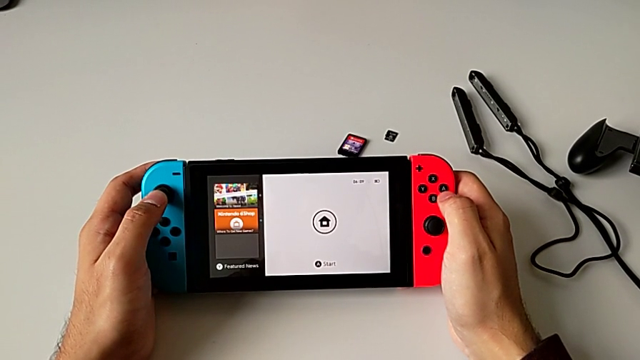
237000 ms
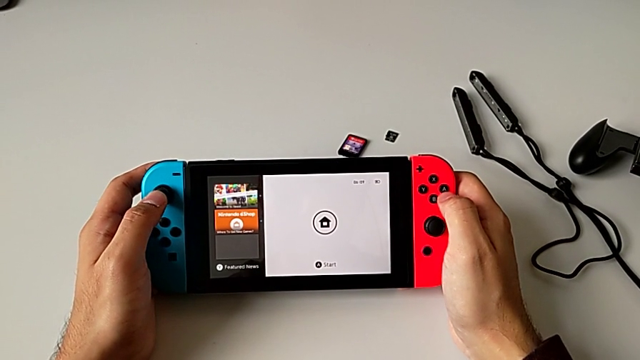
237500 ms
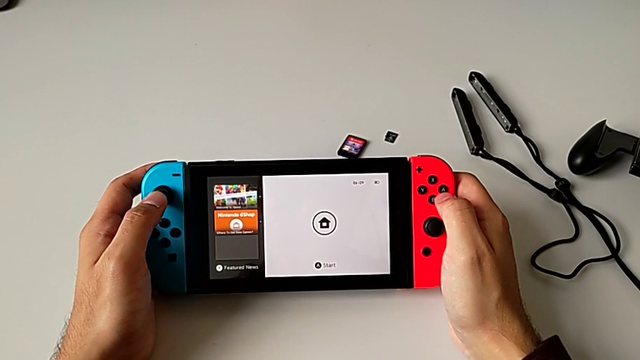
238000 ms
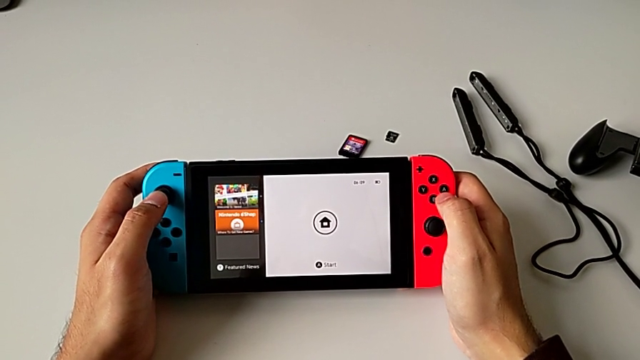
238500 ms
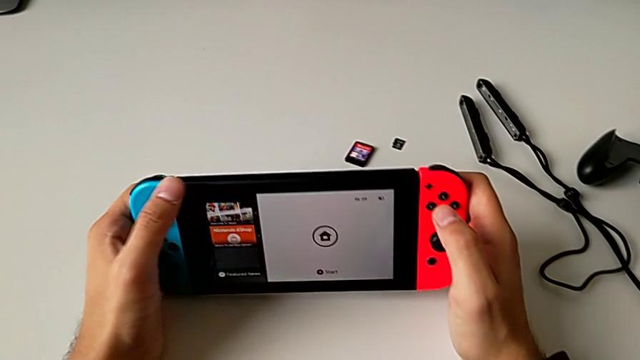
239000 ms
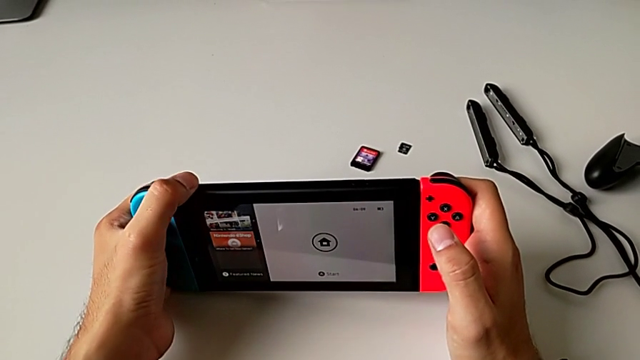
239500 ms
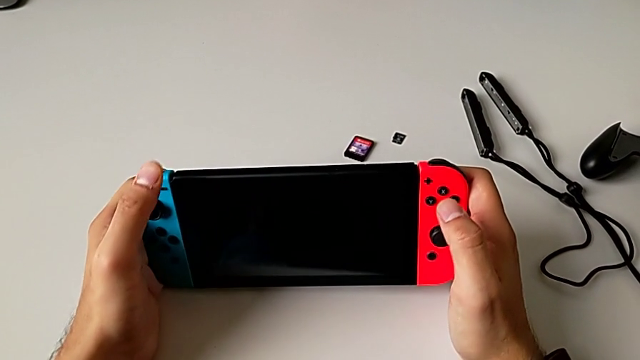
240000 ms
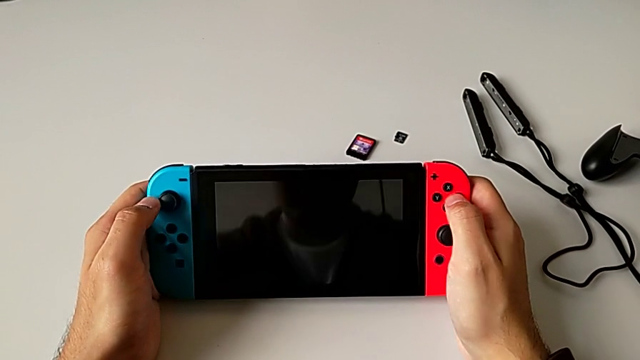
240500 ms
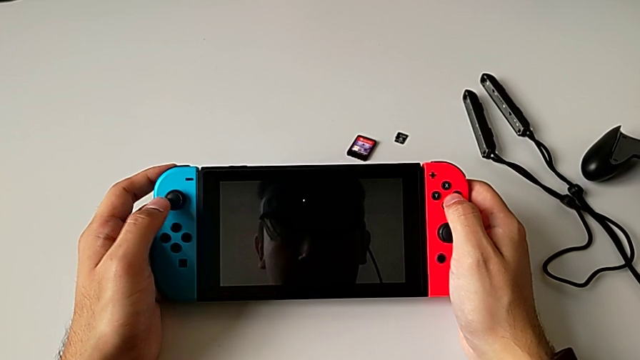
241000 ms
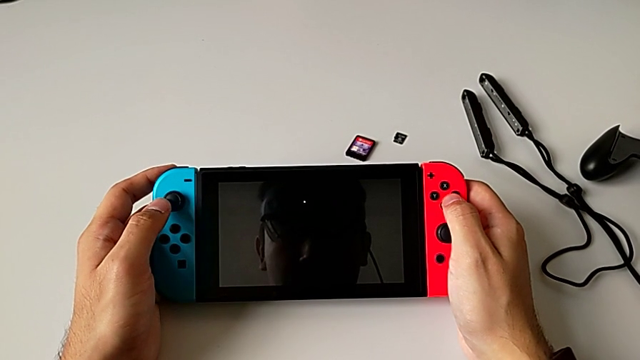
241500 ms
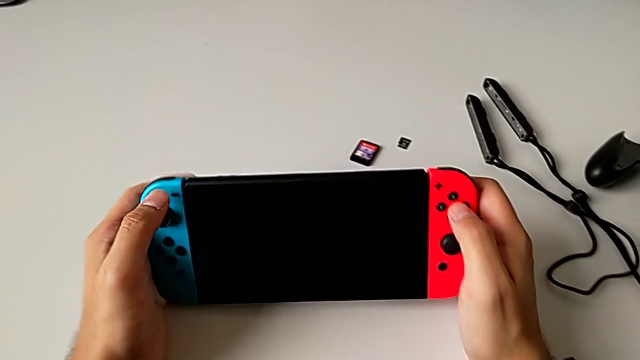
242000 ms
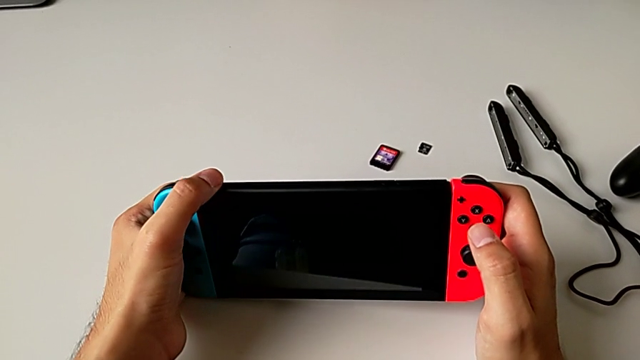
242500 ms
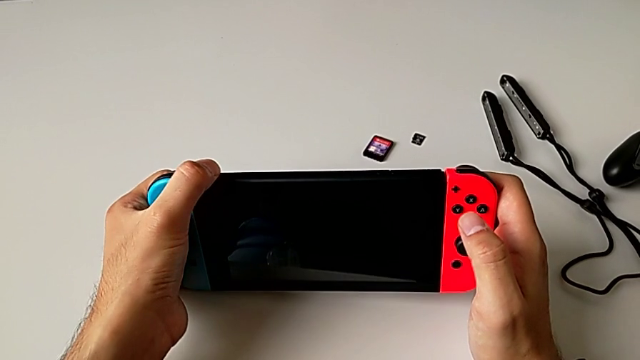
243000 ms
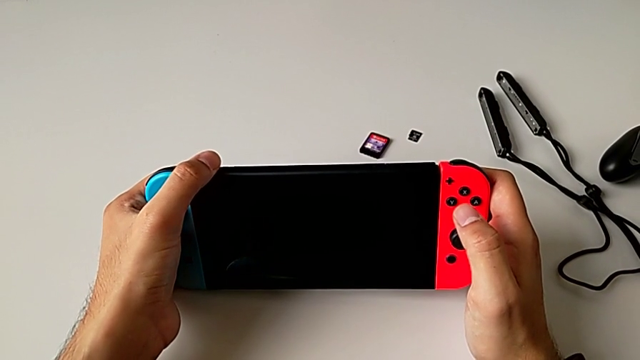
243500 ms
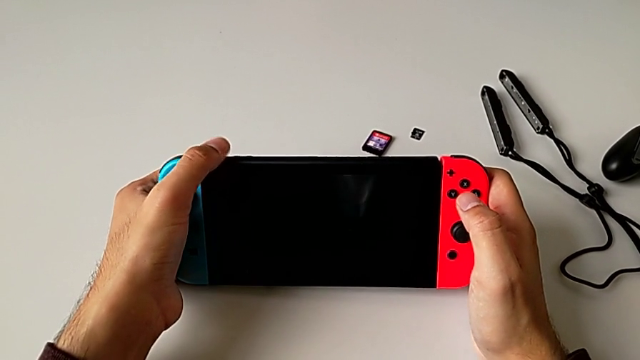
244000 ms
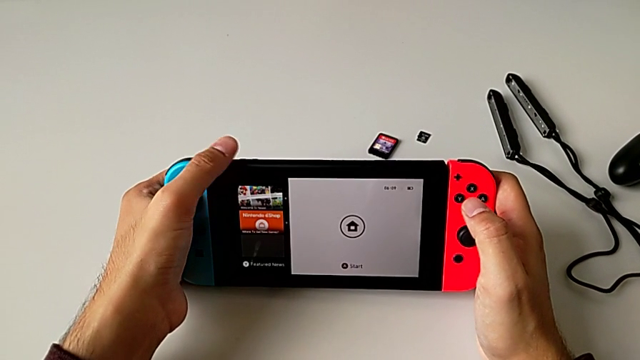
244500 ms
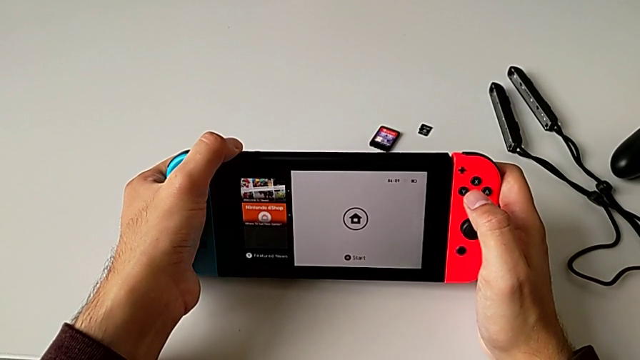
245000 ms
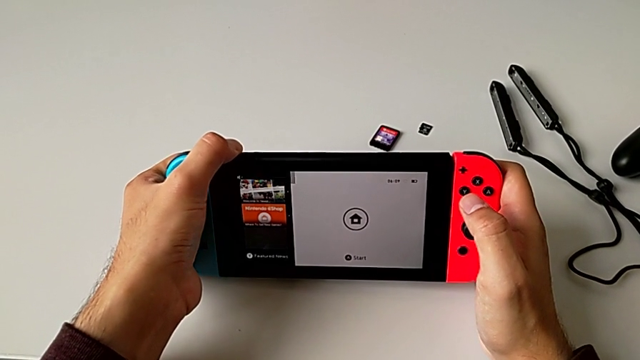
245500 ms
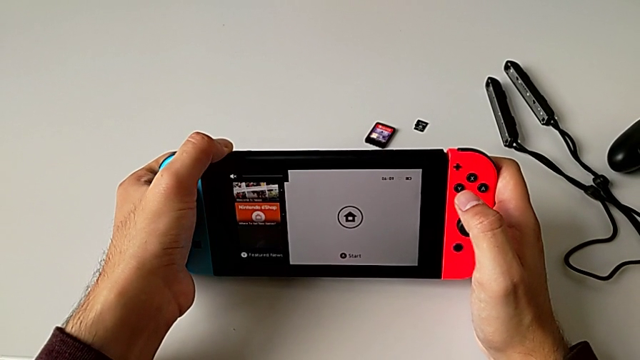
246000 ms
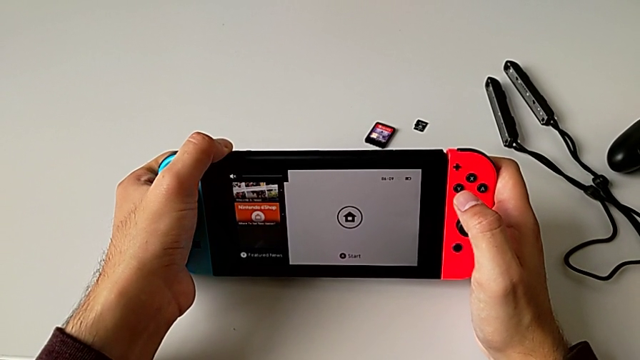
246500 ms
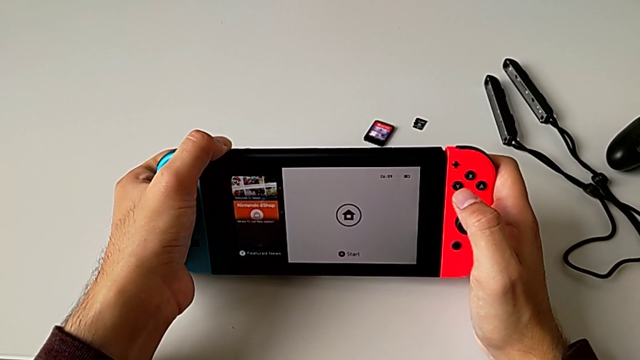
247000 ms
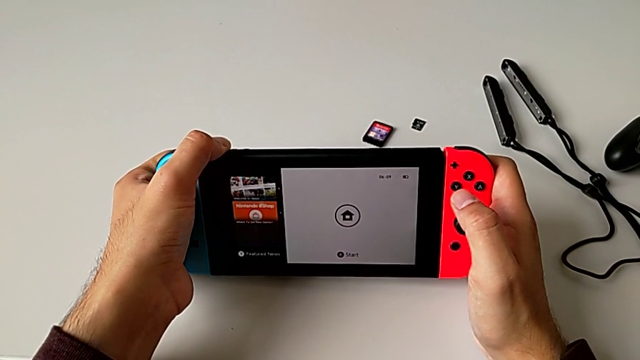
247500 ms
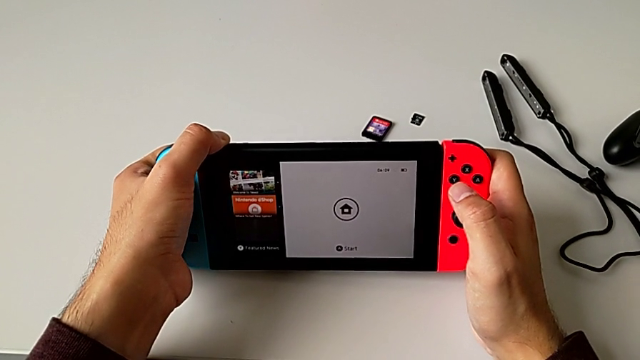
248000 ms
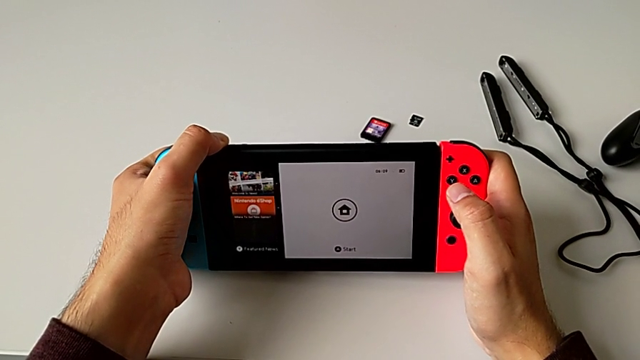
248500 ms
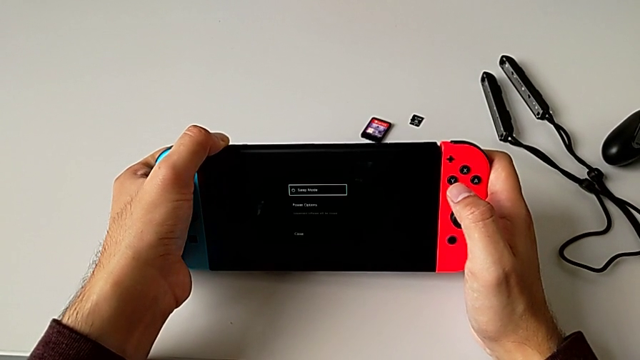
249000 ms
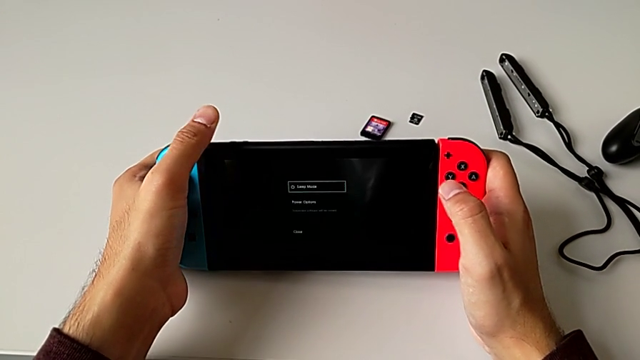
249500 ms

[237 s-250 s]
The camera wearer is turning off the rectangular Nintendo Switch. They wrongly press the upper button and hold it.

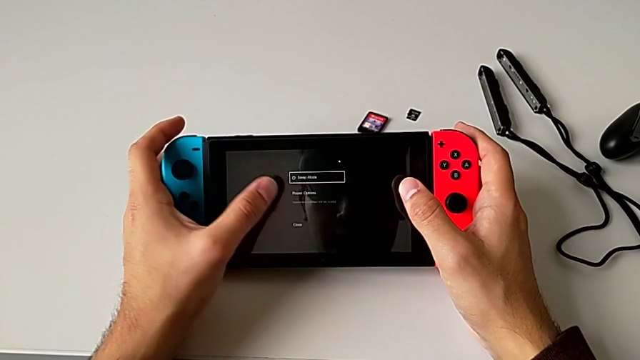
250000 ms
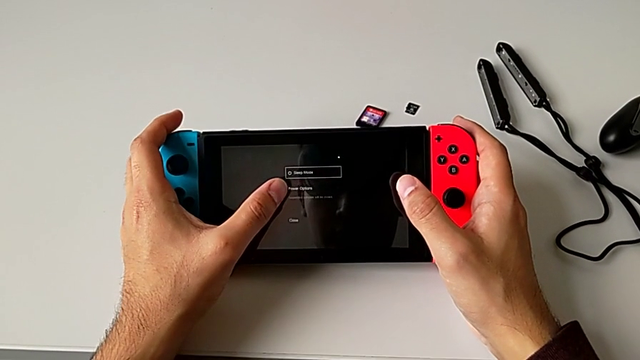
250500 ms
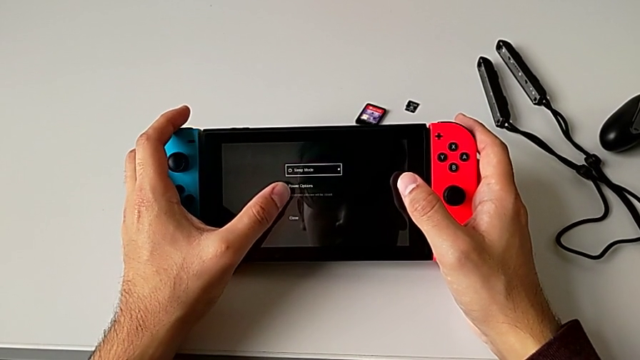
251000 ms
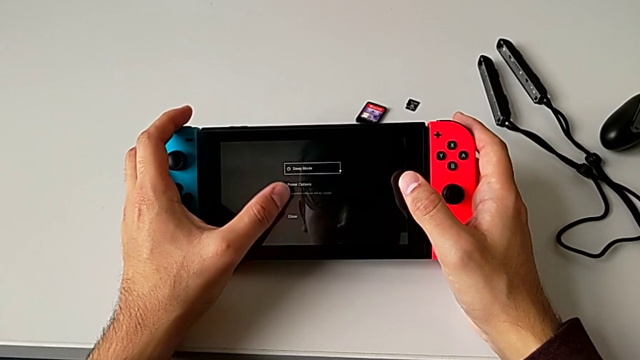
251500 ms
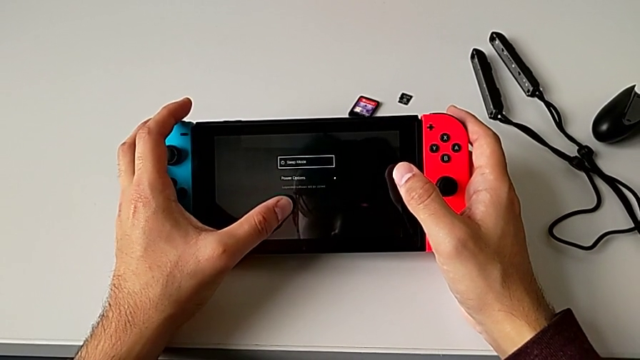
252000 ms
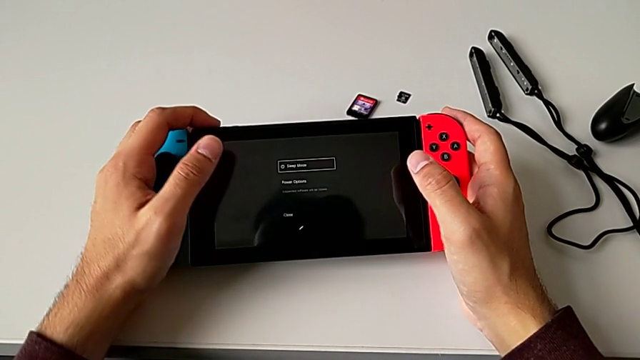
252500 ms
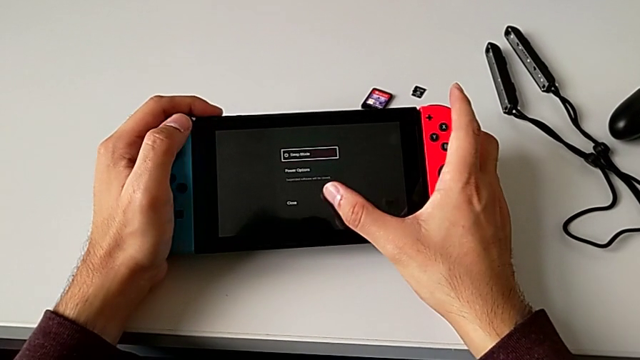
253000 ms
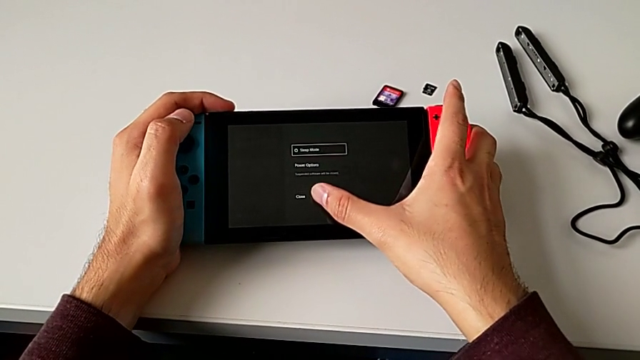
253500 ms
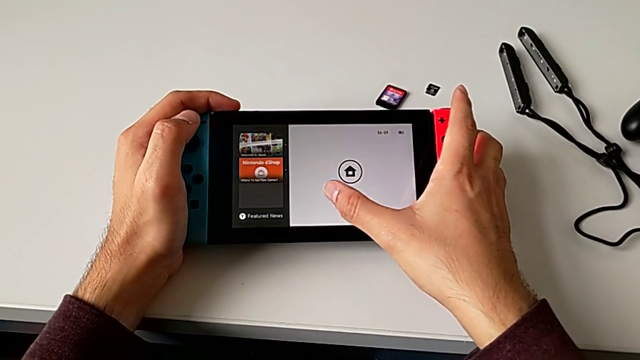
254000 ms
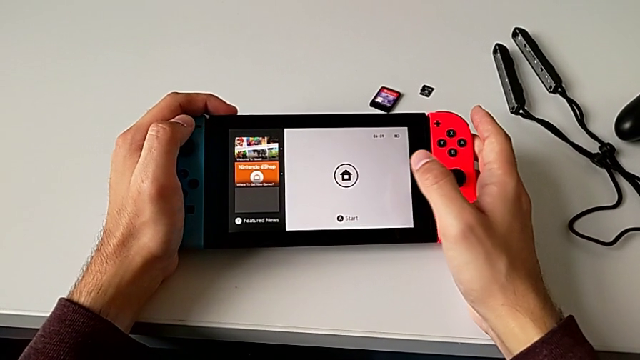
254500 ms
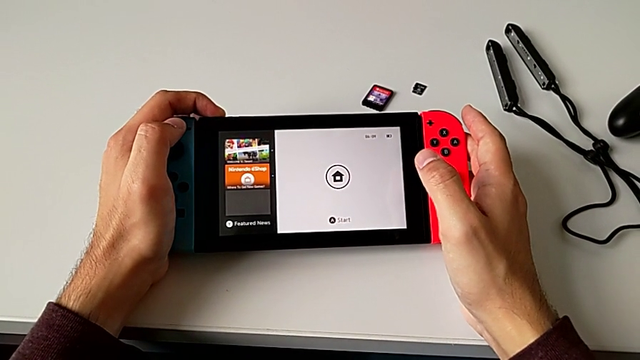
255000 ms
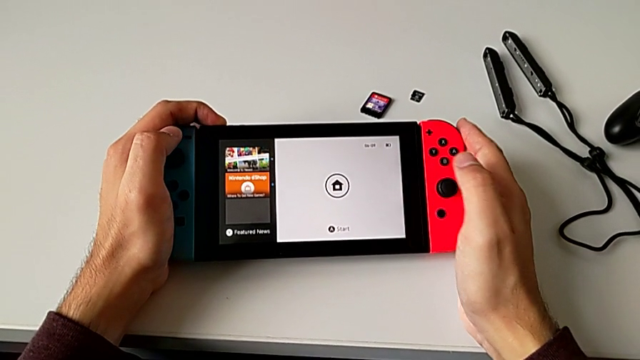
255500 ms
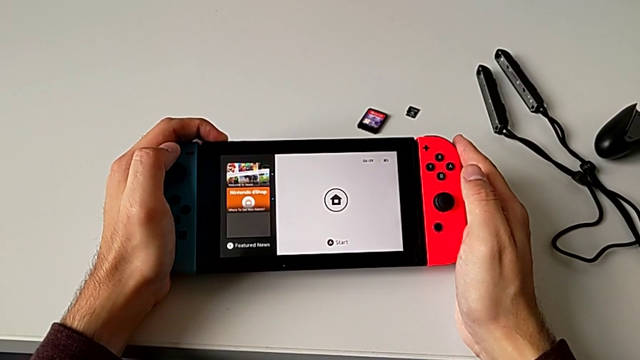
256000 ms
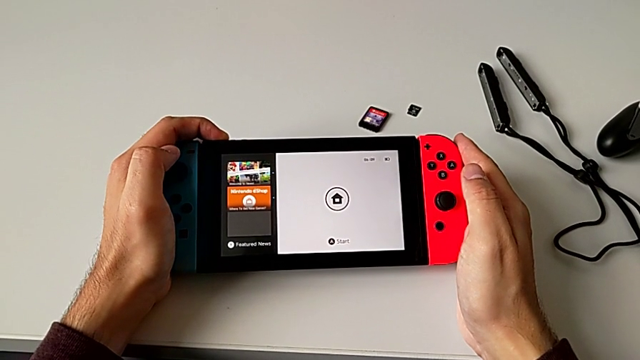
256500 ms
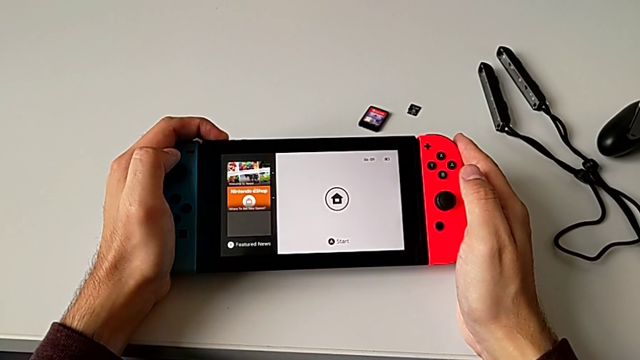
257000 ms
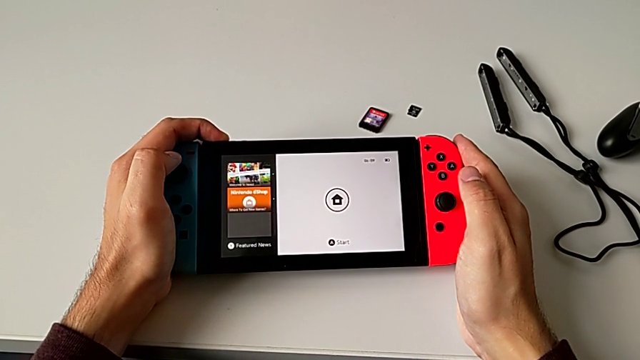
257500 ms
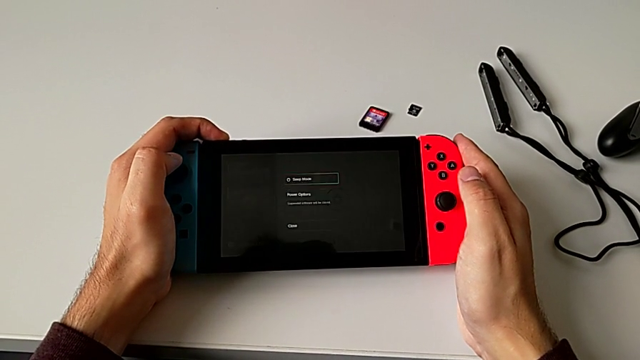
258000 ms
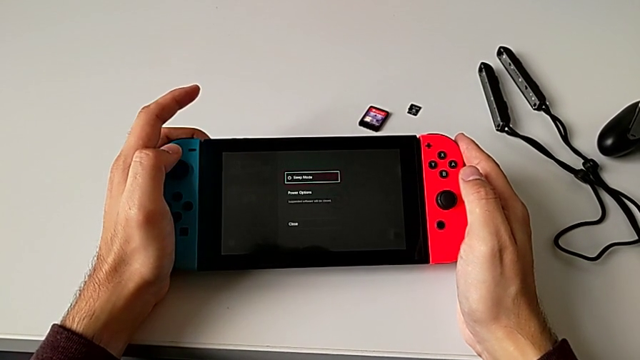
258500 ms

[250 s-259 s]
The camera wearer is turning off the rectangular Nintendo Switch. They press the button and hold the upper button.
